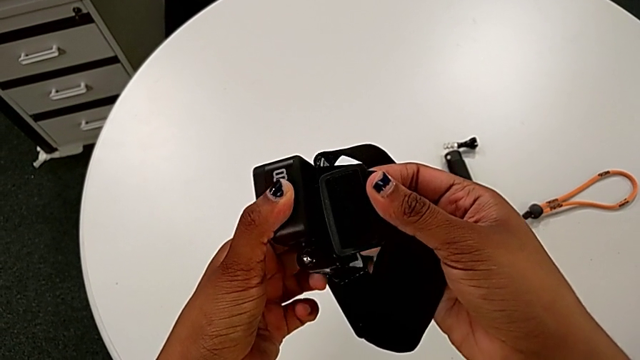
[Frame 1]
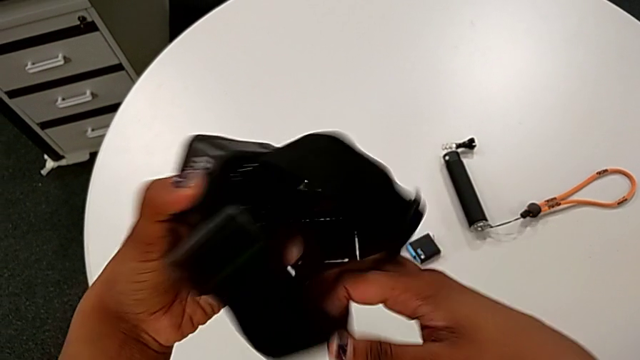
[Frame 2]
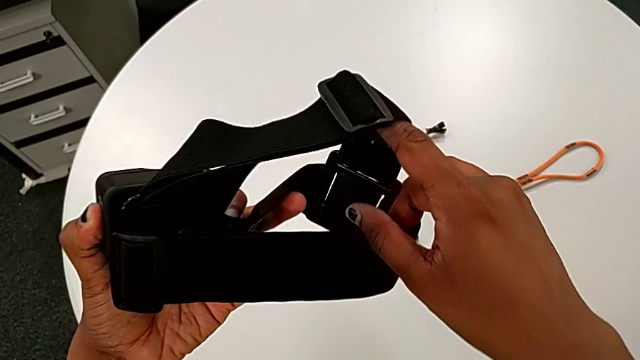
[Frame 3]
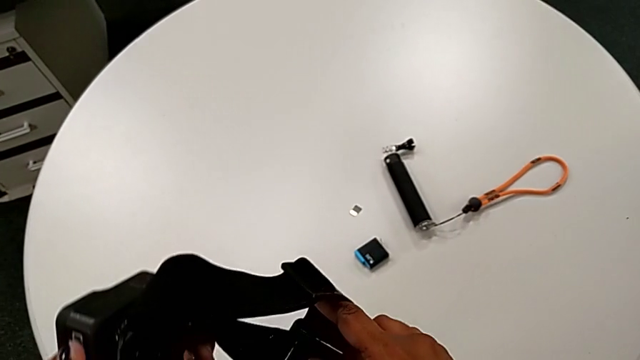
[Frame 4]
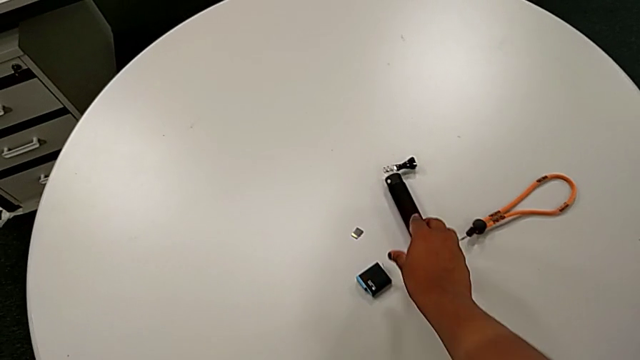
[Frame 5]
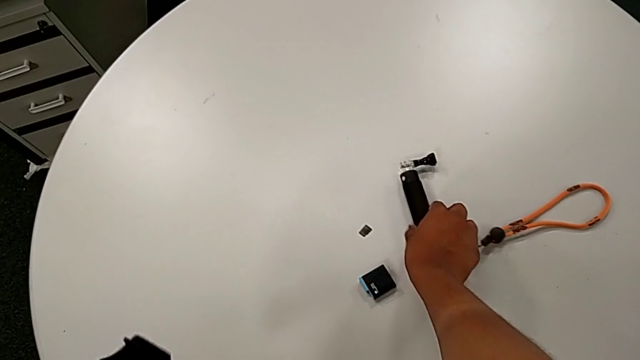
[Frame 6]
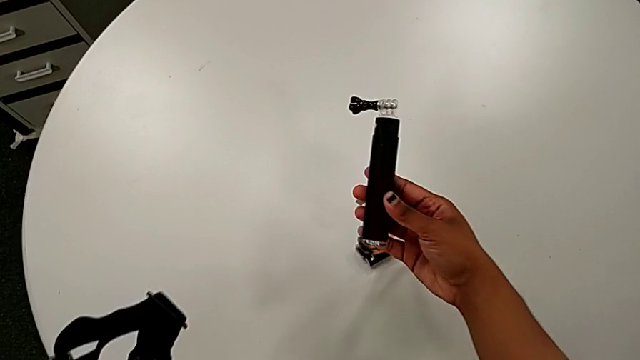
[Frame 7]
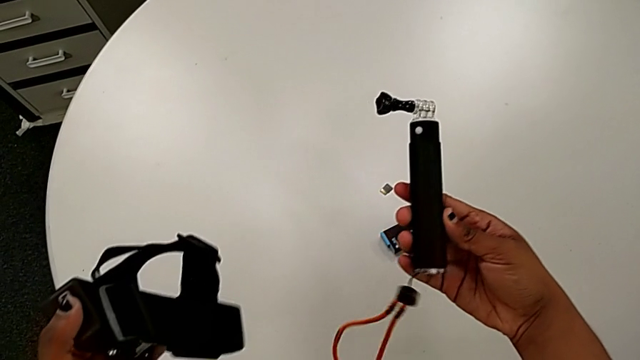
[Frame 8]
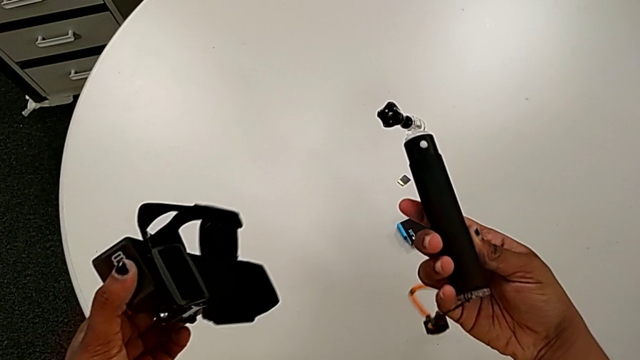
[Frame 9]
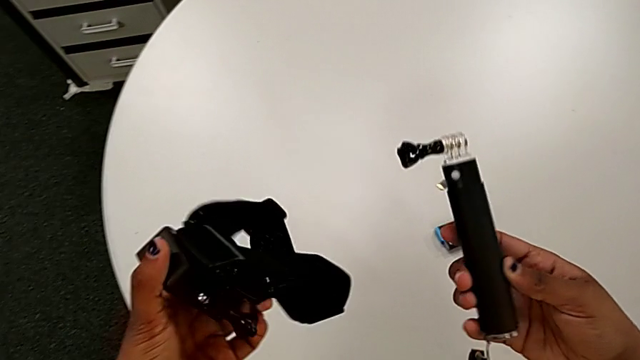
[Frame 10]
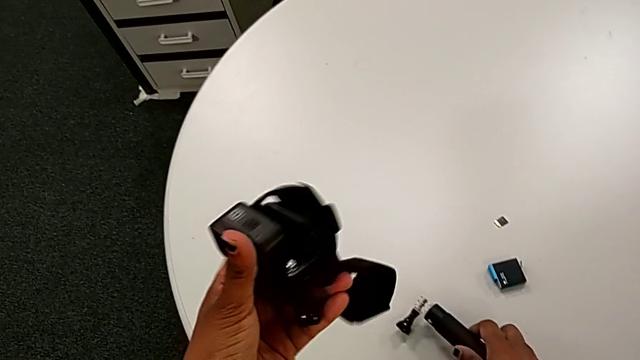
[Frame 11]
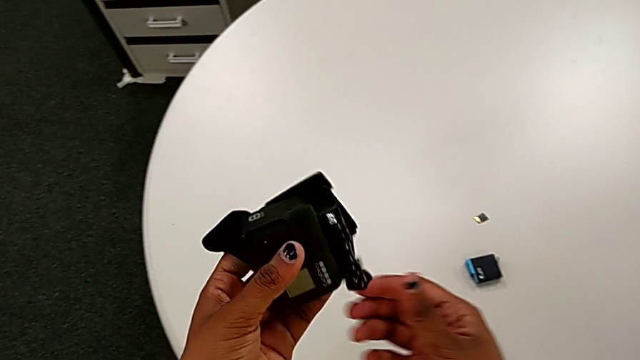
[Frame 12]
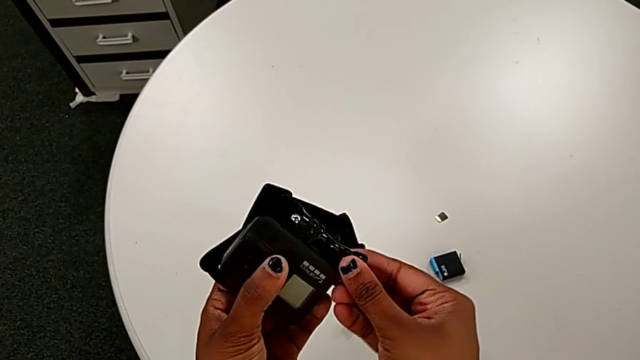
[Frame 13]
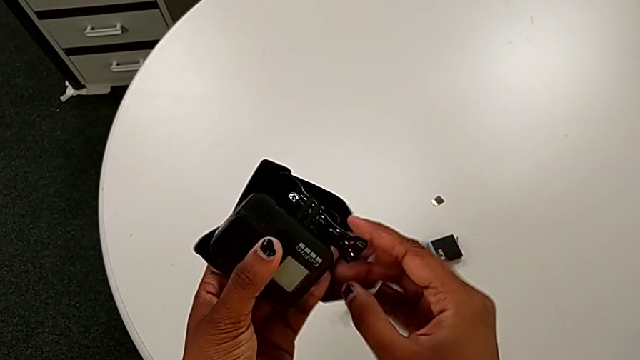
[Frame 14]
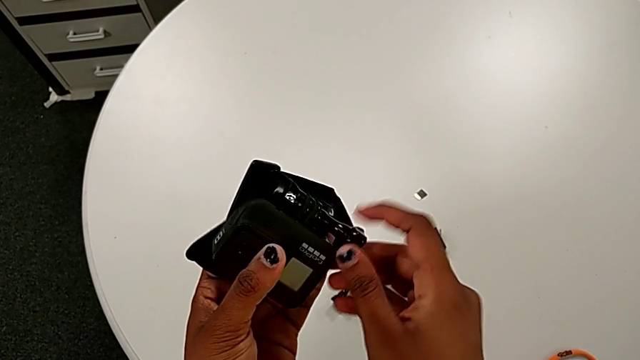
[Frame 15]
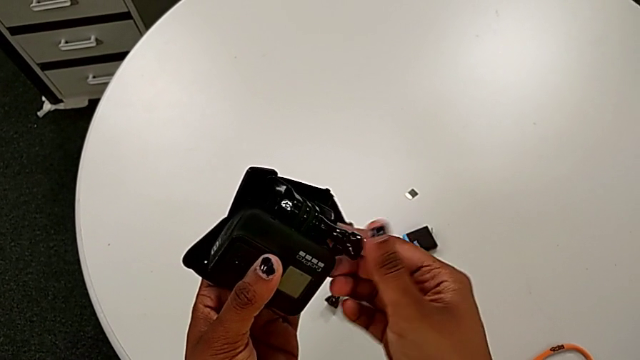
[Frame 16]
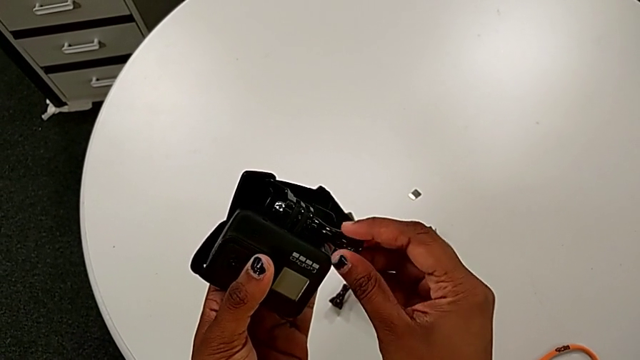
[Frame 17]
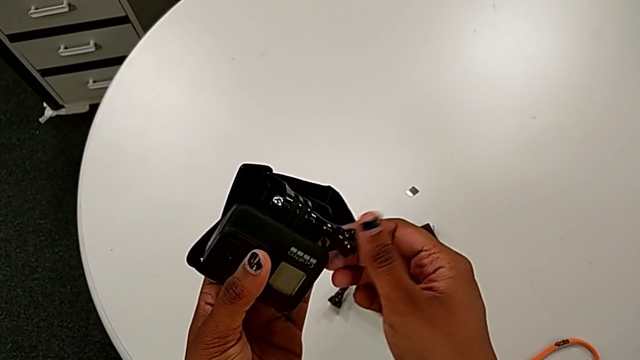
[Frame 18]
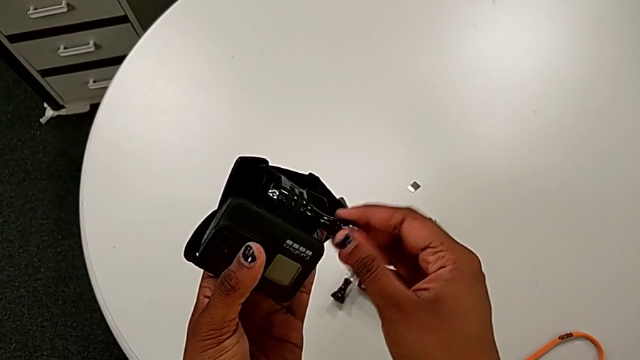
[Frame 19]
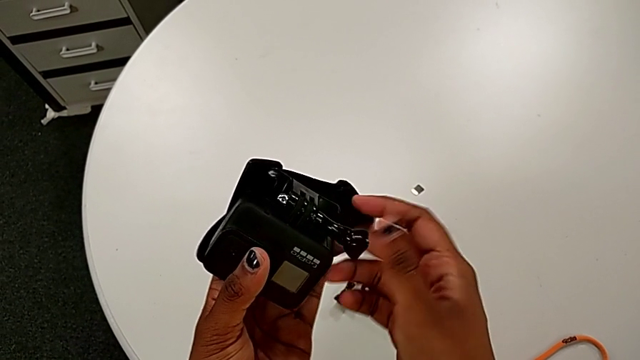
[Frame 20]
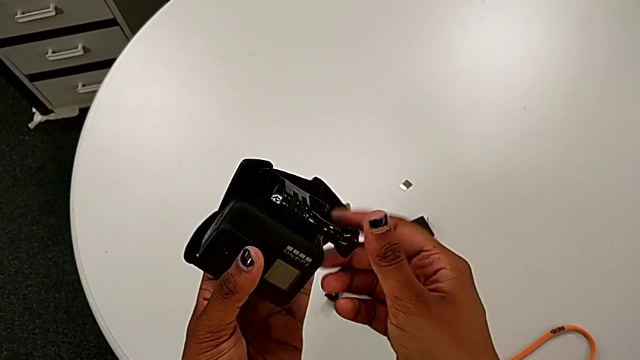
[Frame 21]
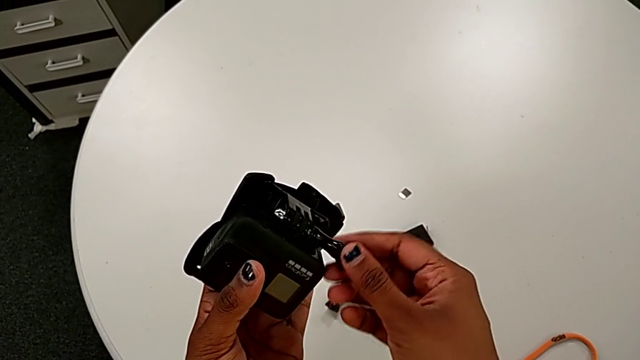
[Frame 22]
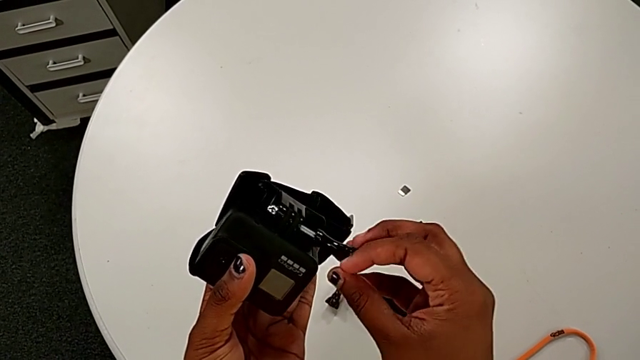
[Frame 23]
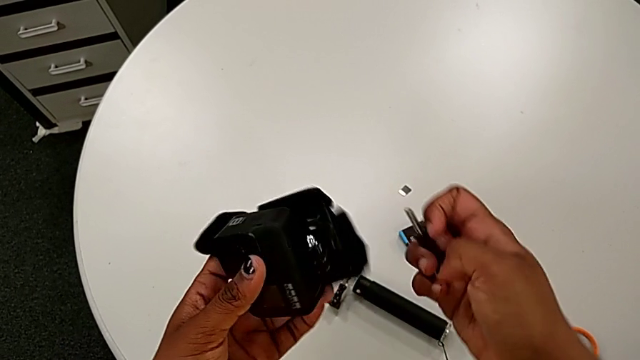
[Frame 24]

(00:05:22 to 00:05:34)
The camera wearer is disassembling the bottom strap from the GoPro. They lift the handheld grip, drop it and unscrew the strap.

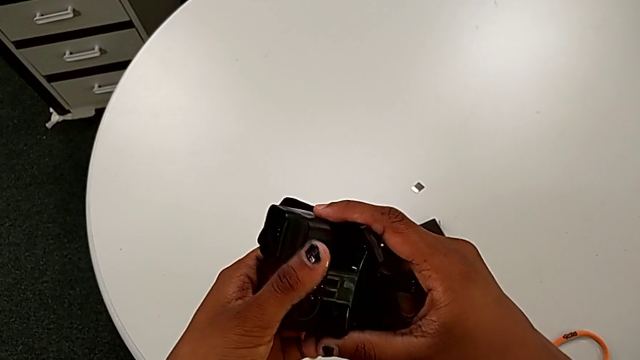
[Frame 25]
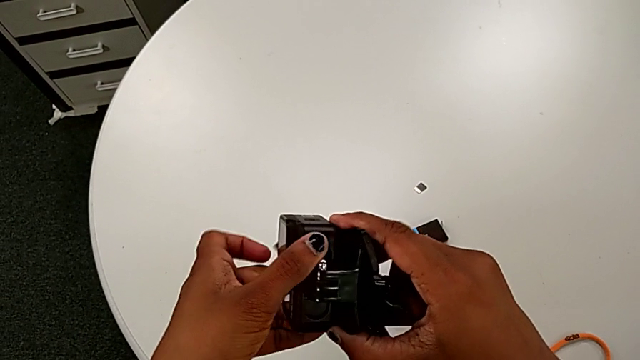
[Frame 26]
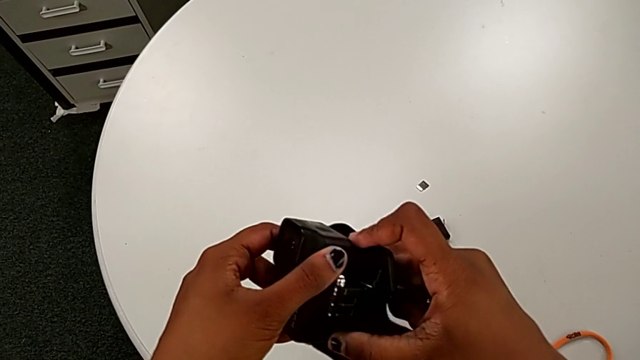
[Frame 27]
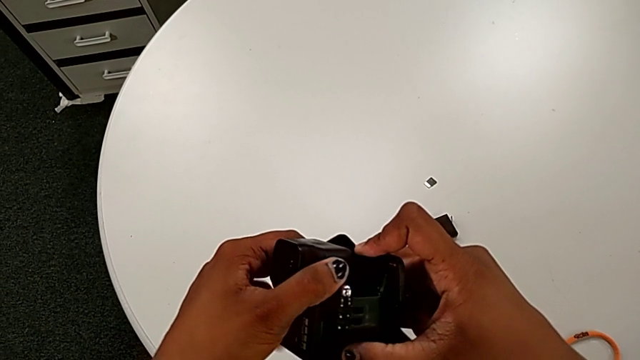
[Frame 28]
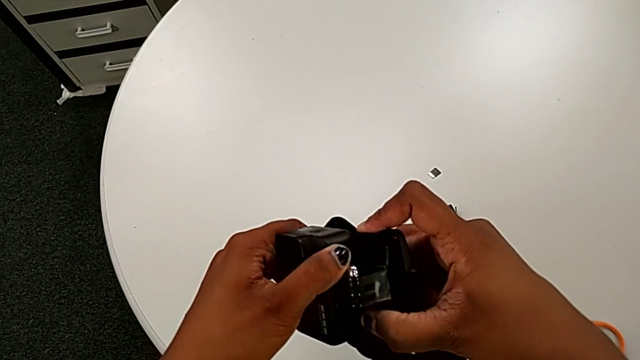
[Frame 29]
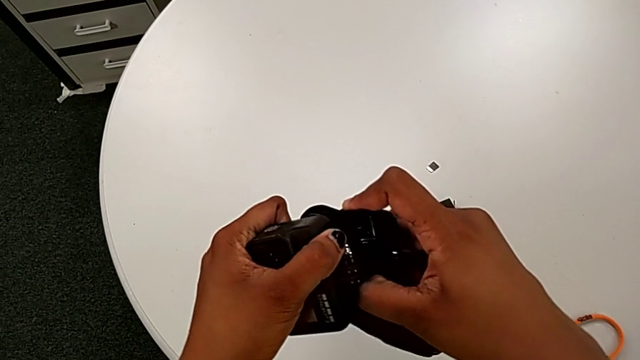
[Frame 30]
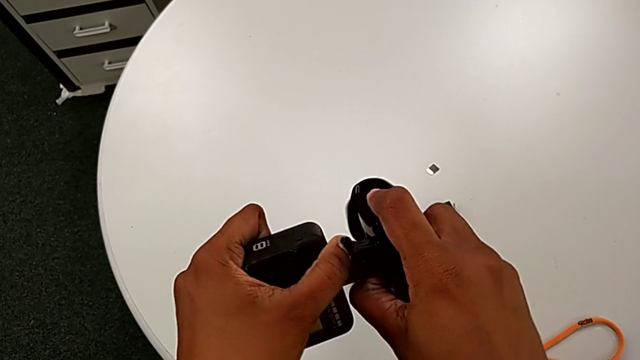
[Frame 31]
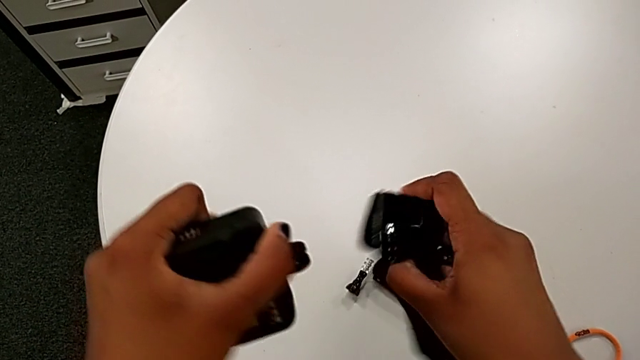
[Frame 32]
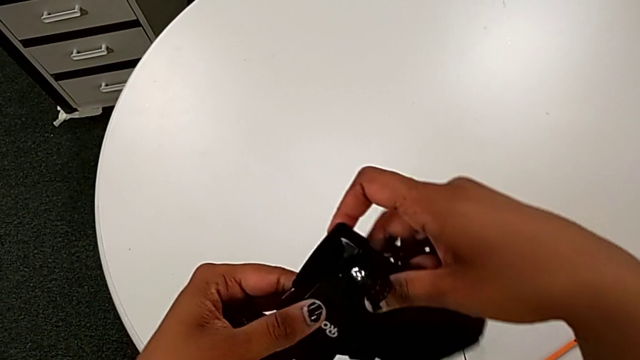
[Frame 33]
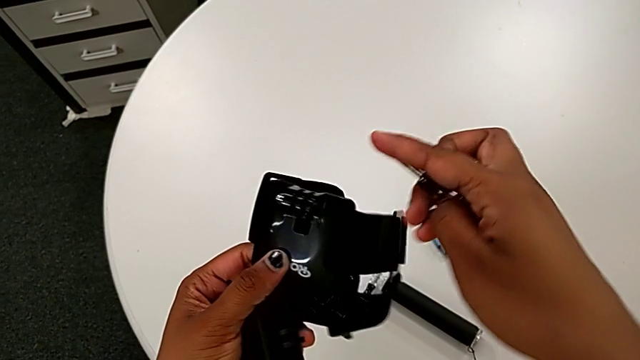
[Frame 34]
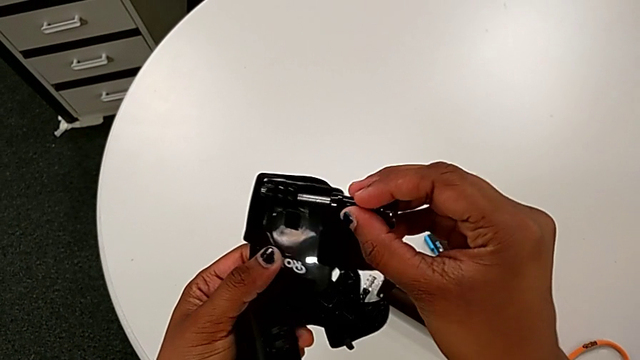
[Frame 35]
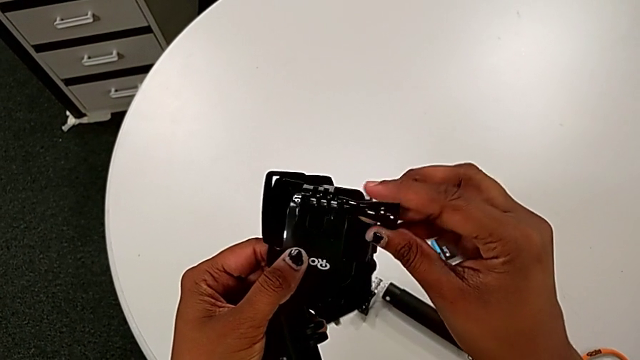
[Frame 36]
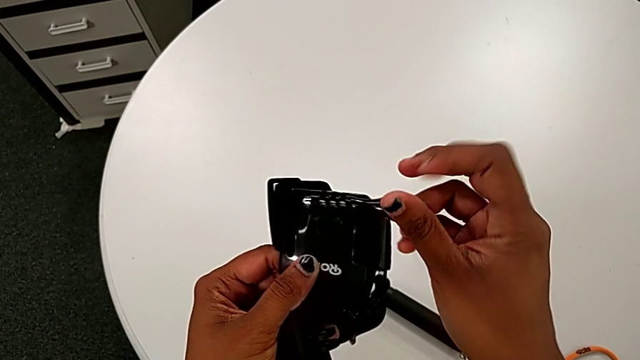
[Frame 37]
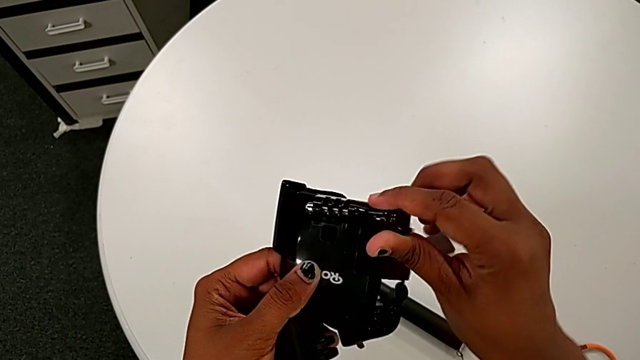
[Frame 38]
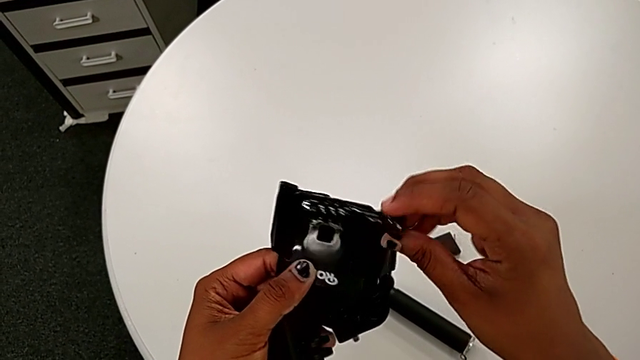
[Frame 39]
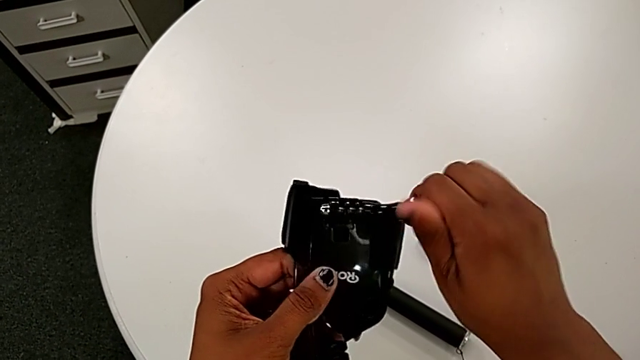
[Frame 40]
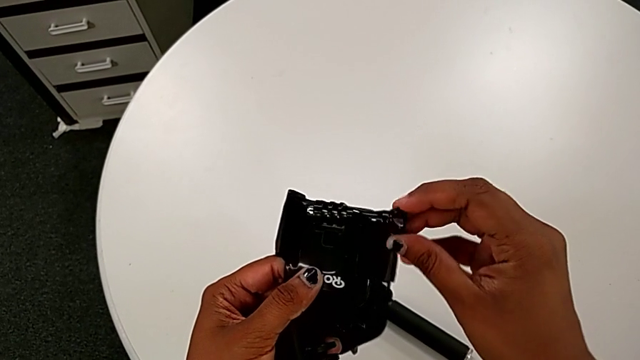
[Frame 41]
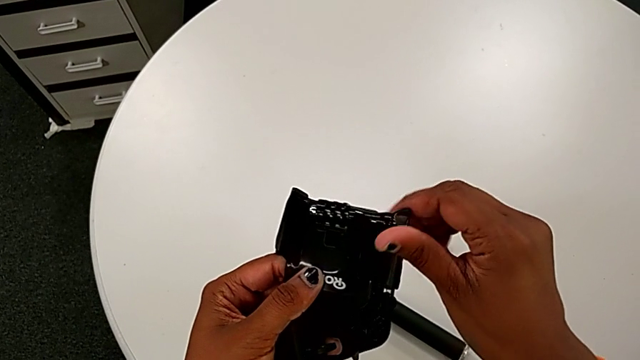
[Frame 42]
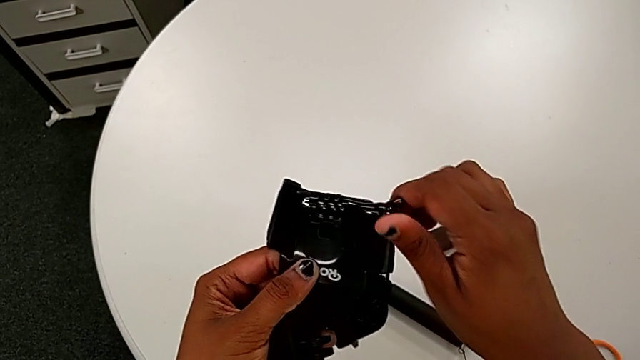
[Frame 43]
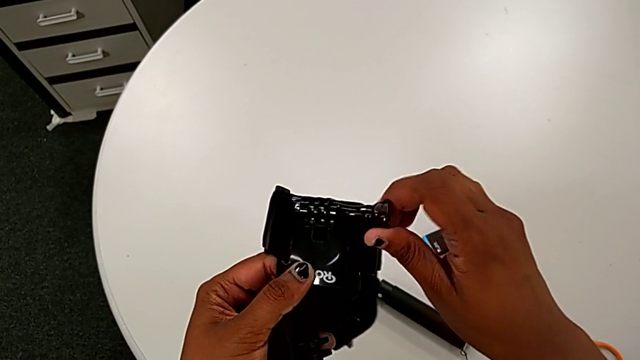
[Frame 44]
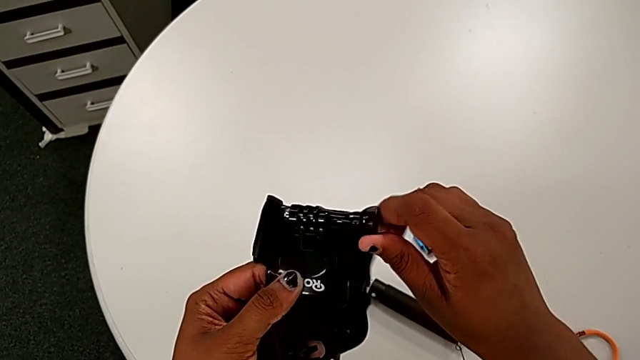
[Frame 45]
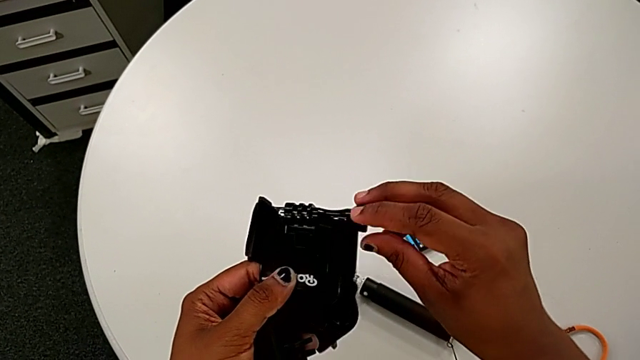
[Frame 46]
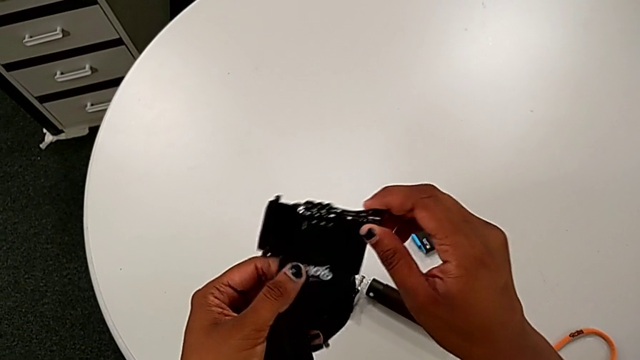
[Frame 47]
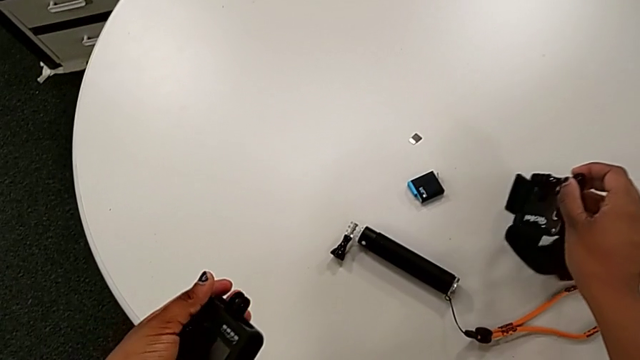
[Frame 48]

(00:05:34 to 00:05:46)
The camera wearer is disassembling the bottom strap from the GoPro. They withdraw the GoPro, insert the screw, screw the strap and drop it.
